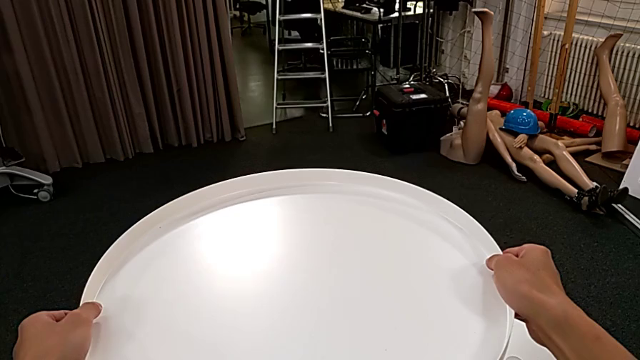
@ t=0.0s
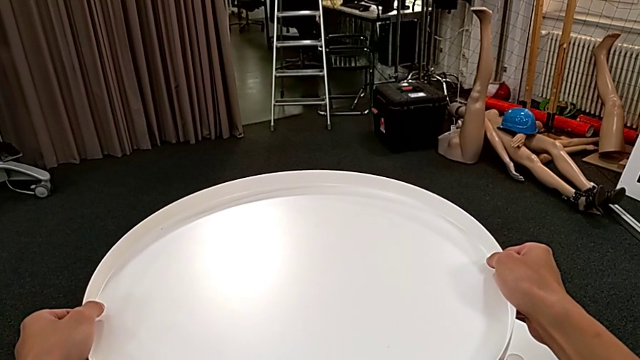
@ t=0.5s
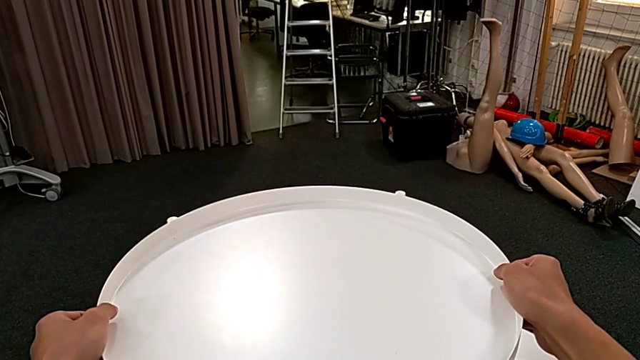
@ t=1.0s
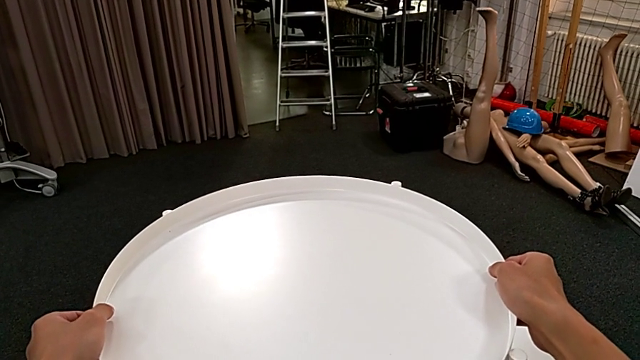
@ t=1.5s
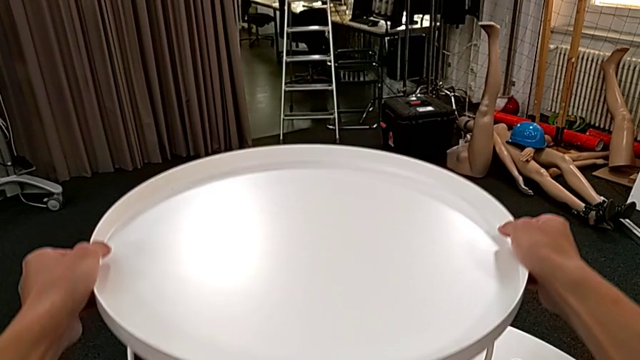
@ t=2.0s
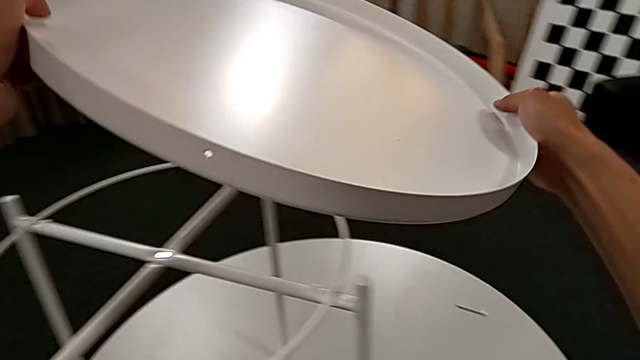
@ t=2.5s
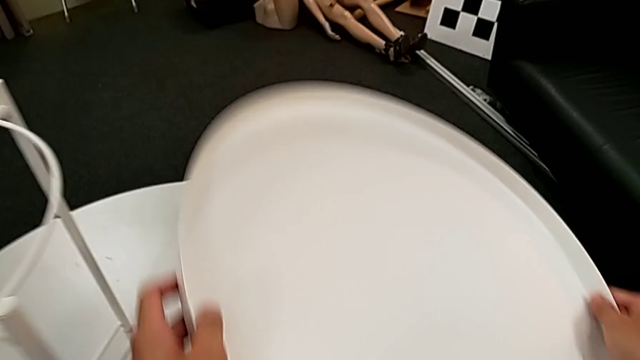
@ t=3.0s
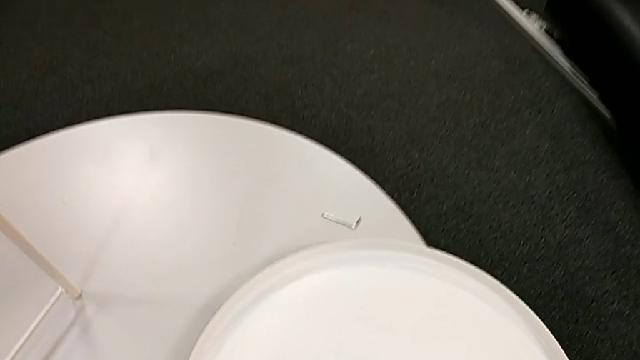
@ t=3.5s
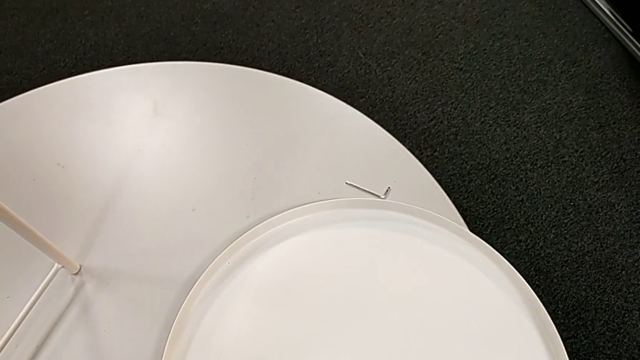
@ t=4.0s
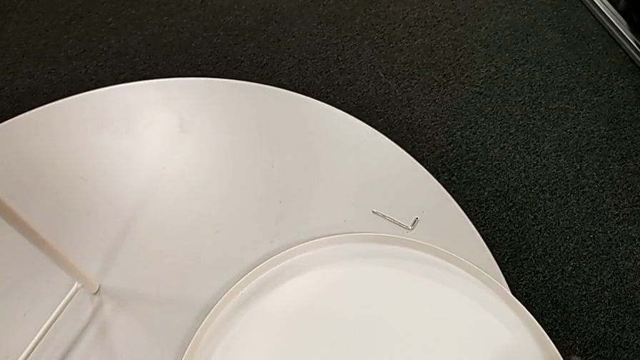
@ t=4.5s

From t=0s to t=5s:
The camera wearer disassembles the tray. They disassemble the tray and place it.

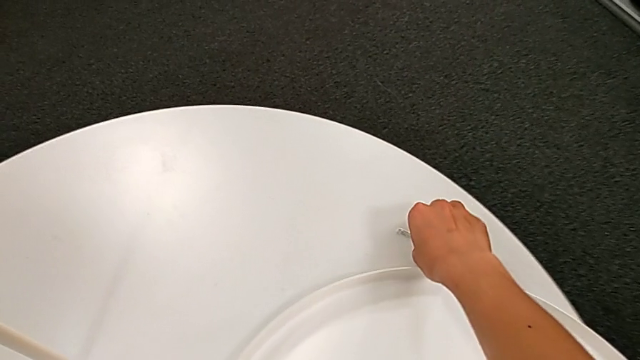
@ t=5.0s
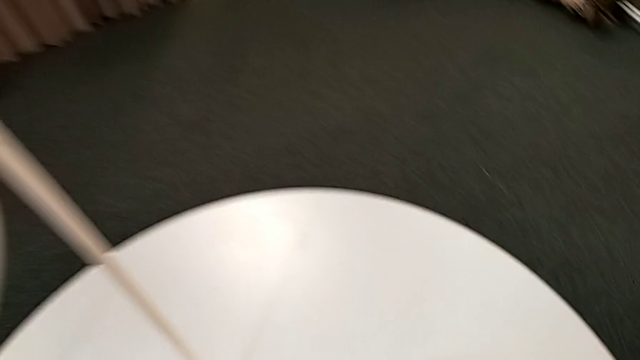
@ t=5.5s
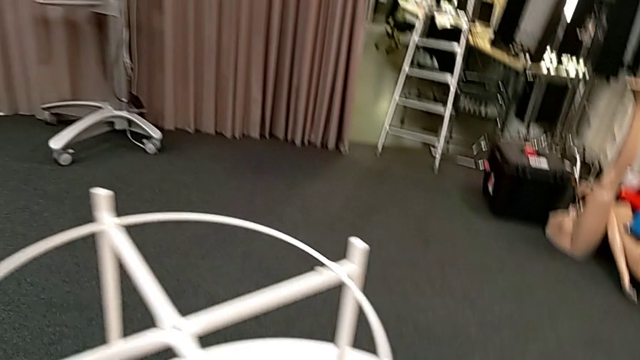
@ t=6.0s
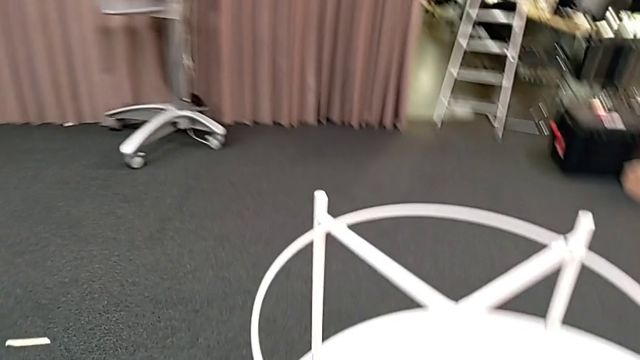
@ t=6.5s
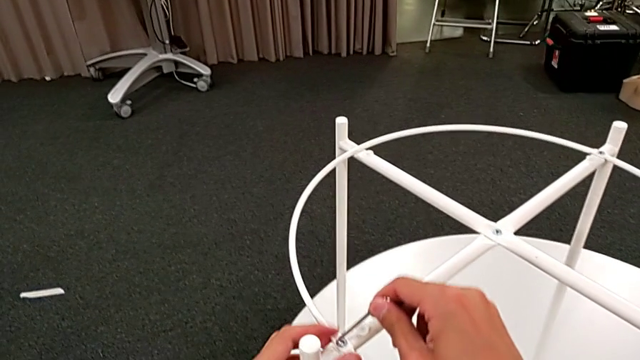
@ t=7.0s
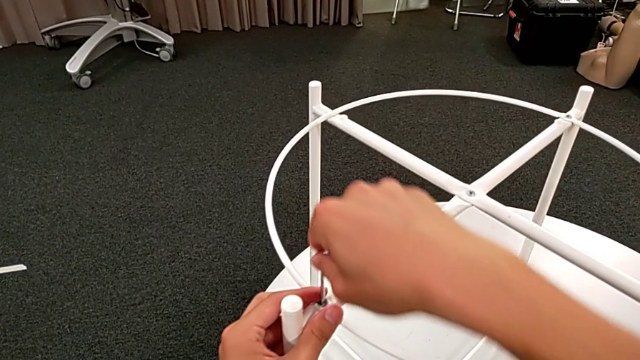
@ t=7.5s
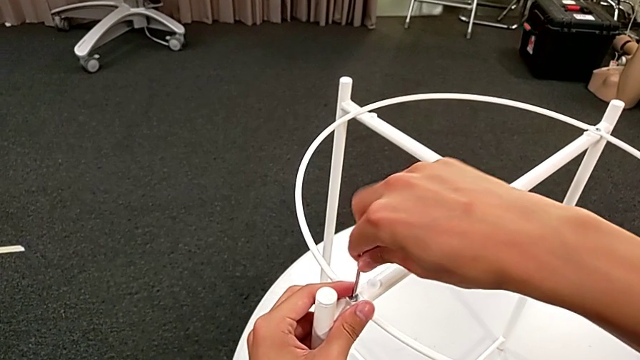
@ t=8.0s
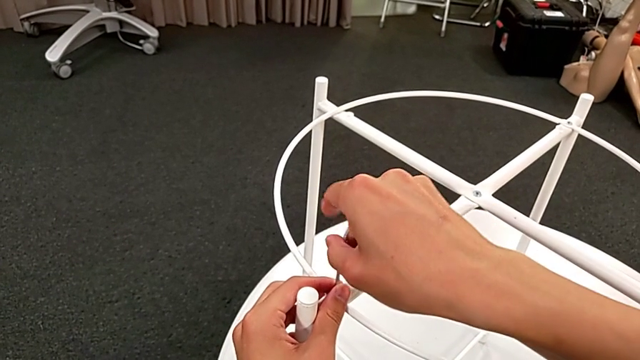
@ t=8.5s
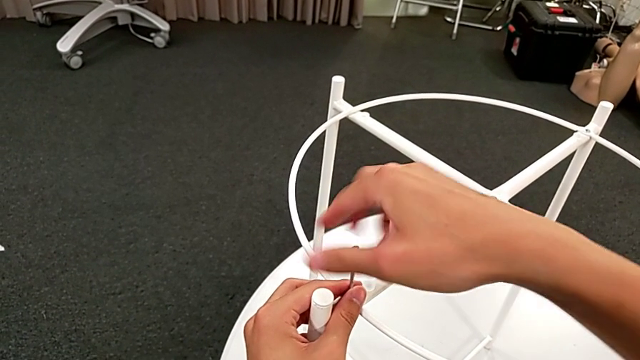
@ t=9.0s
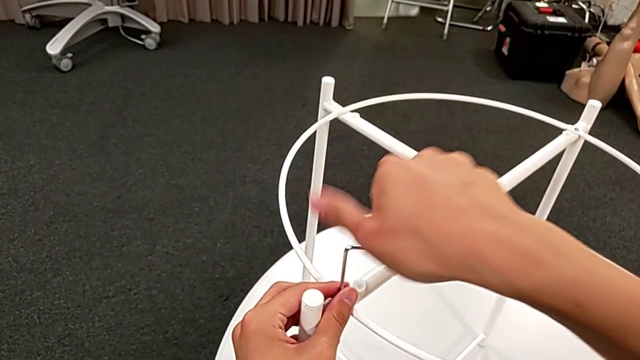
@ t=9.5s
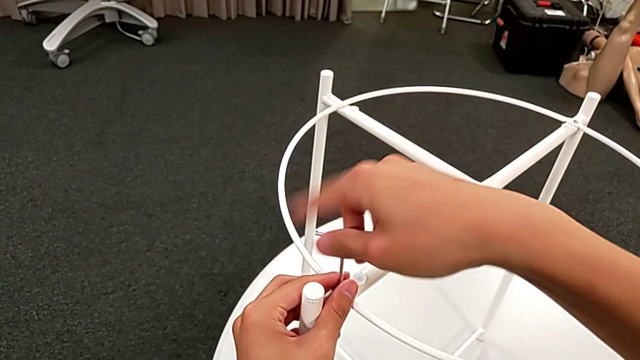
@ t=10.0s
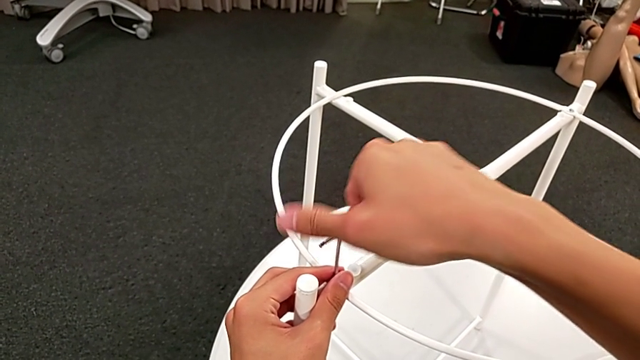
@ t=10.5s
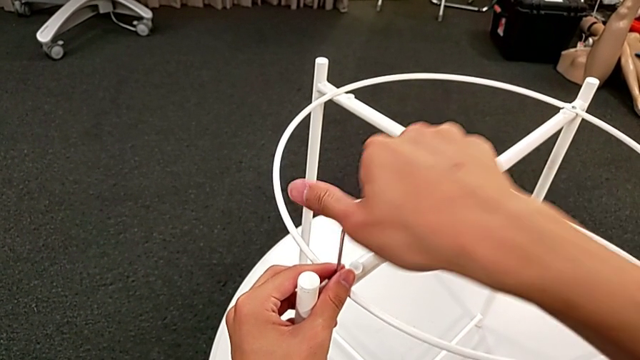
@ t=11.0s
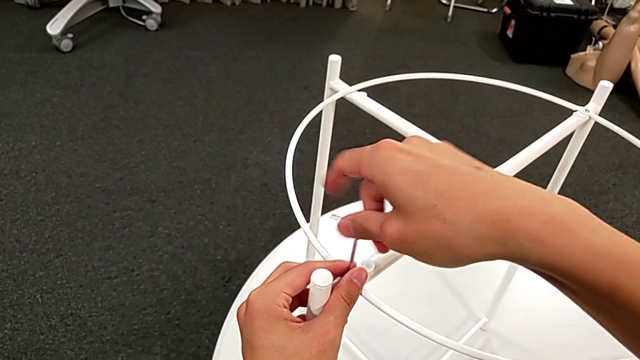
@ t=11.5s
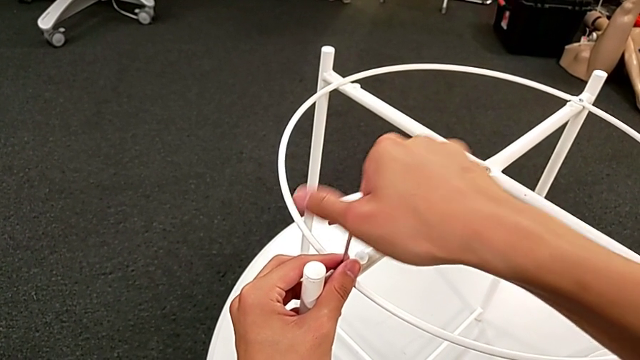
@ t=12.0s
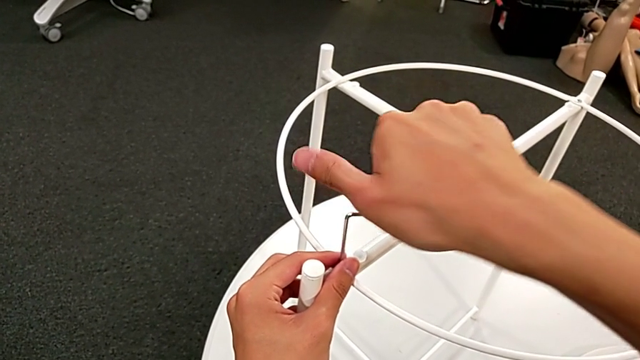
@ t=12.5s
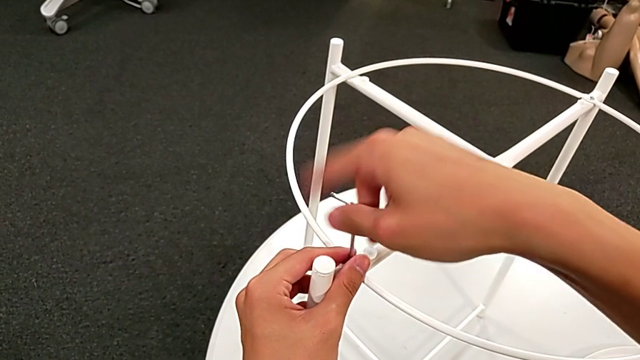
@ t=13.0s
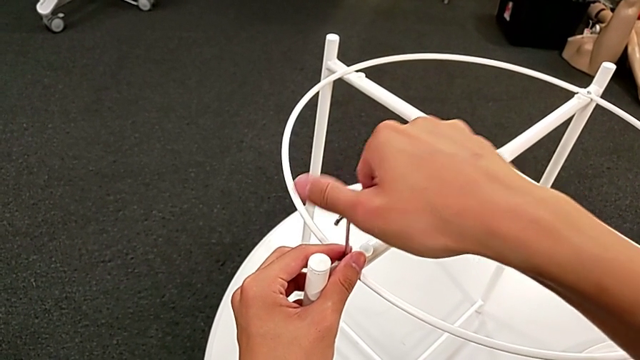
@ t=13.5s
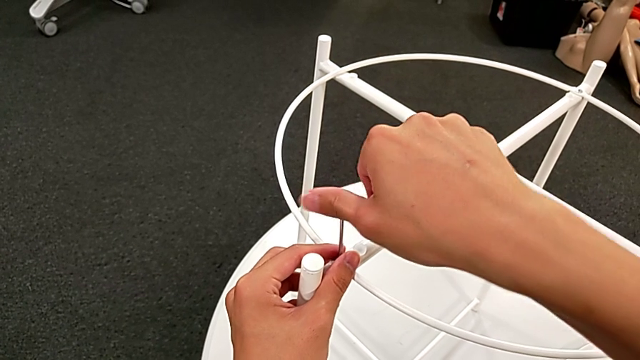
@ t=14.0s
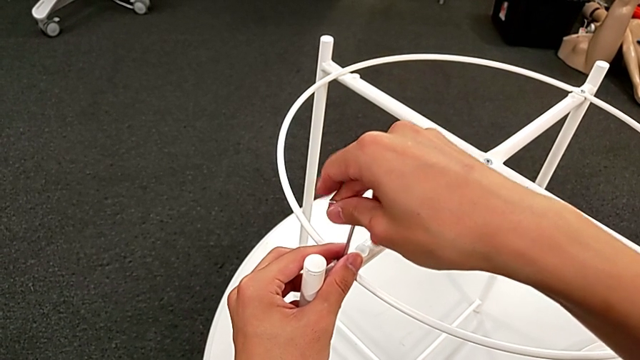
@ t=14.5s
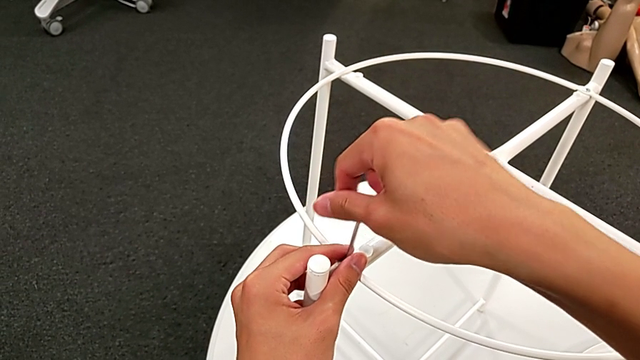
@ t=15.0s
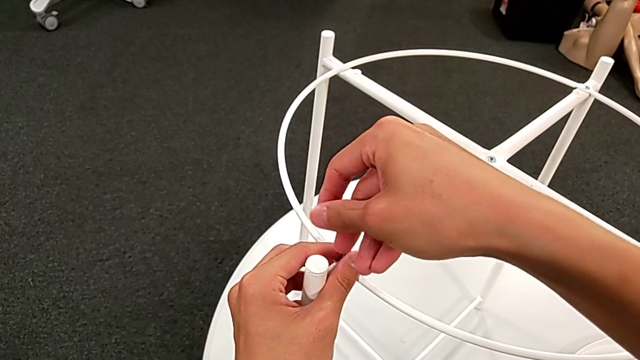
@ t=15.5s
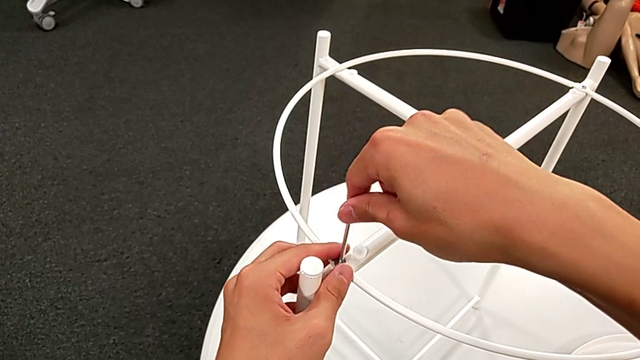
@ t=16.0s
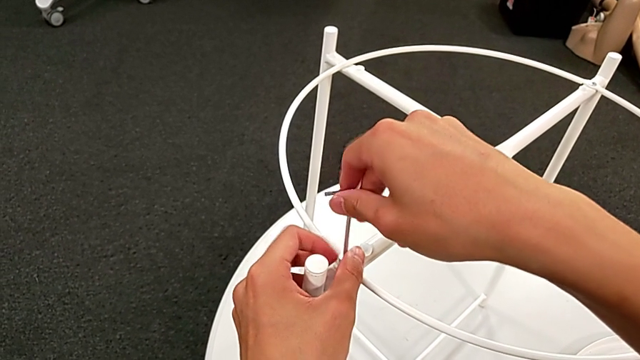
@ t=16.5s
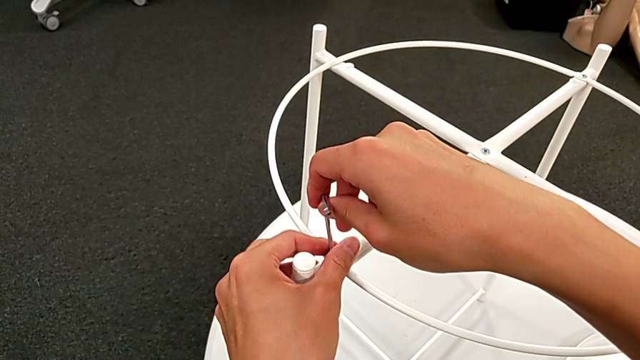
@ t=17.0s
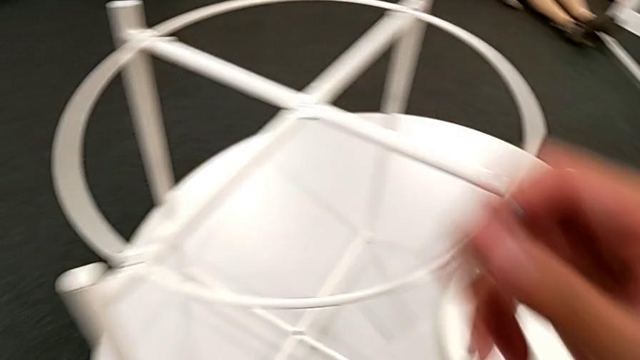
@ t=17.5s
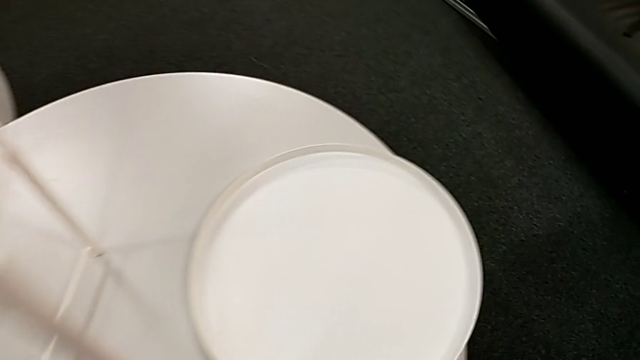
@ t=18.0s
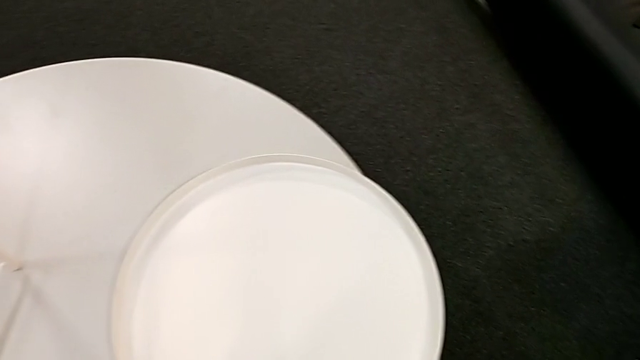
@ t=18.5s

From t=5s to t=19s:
The camera wearer unscrews the first hex socket head of the circle. They grab the Allen wrench, approach the hex socket head, insert the Allen wrench and unscrew the hex socket head. They disassemble the hex socket head with the left hand and withdraw the Allen wrench with the right hand. They place the hex socket head.

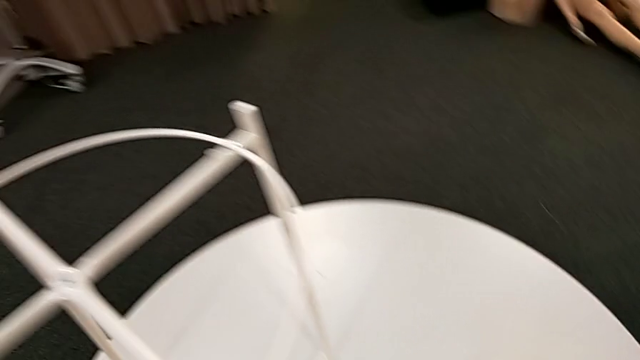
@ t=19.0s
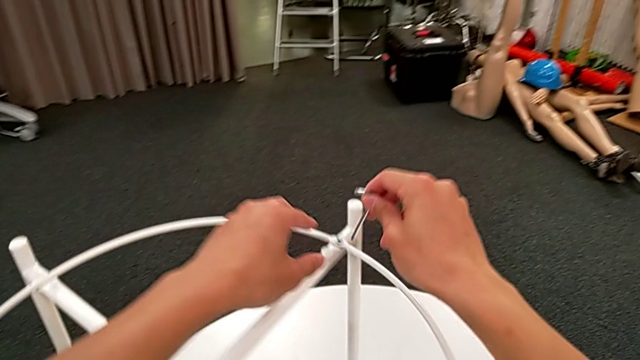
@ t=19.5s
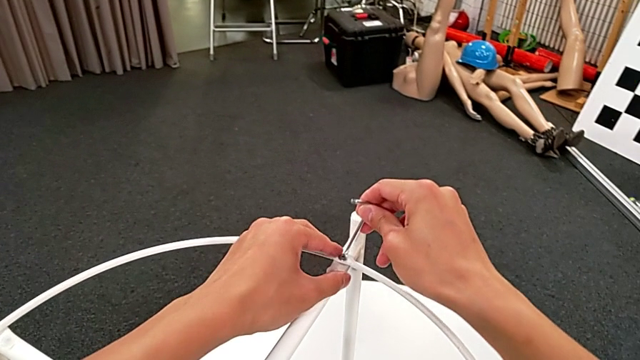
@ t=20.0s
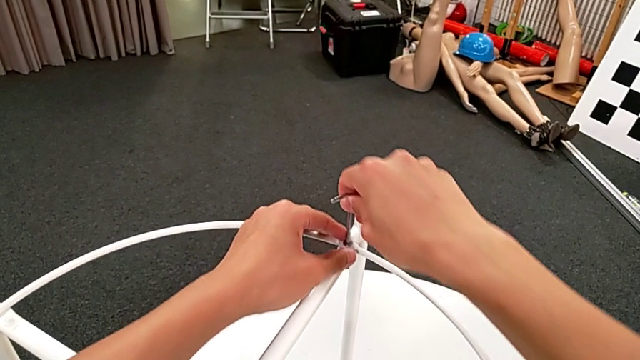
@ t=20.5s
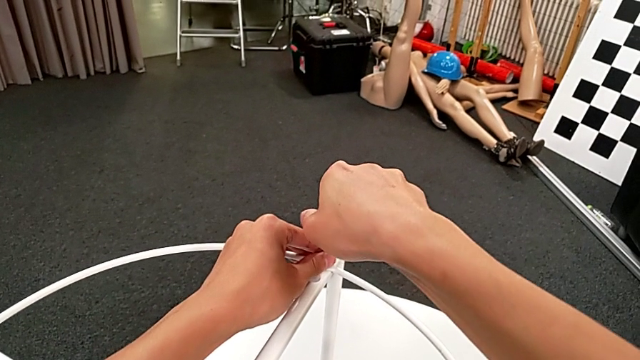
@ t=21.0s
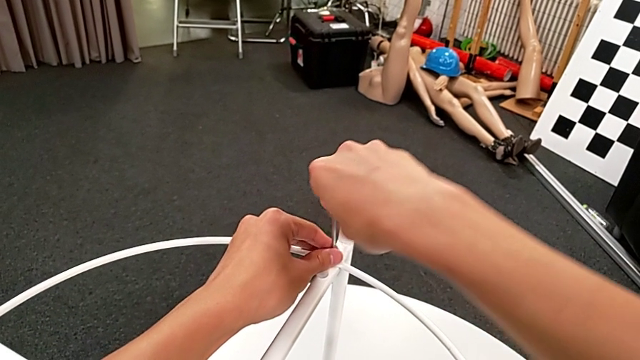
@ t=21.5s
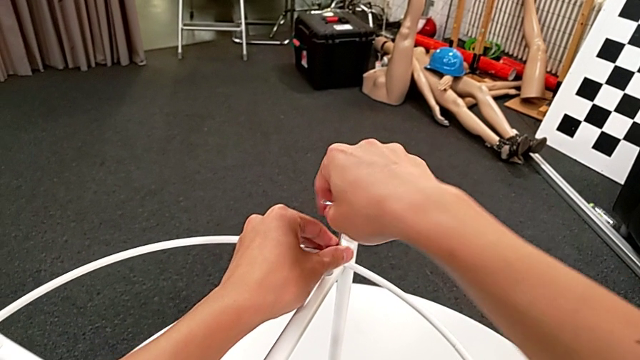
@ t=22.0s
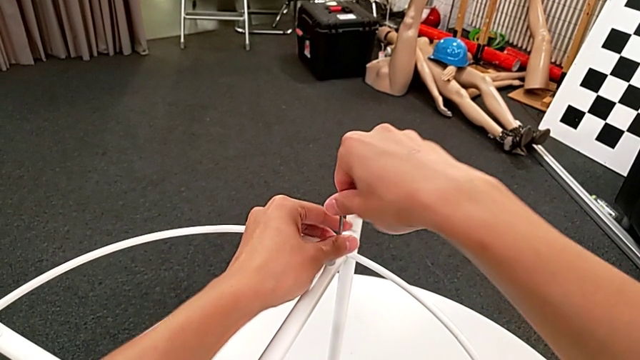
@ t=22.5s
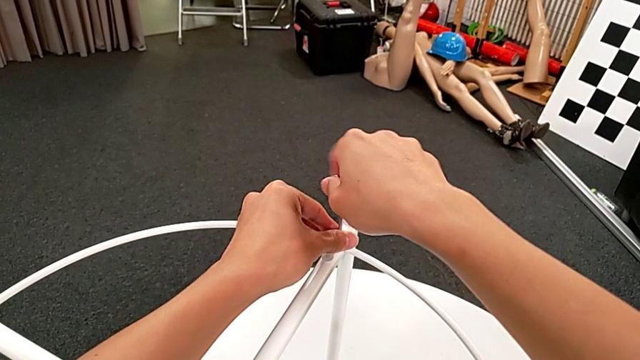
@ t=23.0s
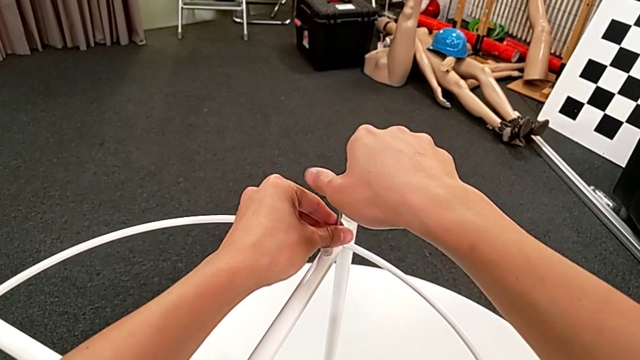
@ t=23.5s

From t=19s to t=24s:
The camera wearer is unscrewing the second hex socket head of the circle. They approach the Allen wrench, insert it and begin to unscrew the hex socket head.
